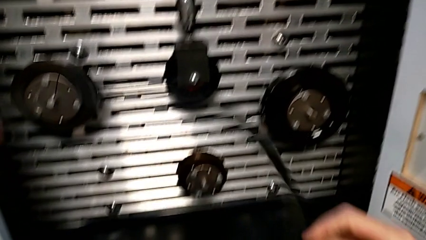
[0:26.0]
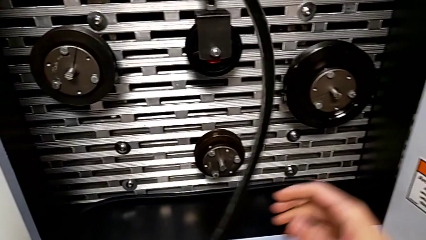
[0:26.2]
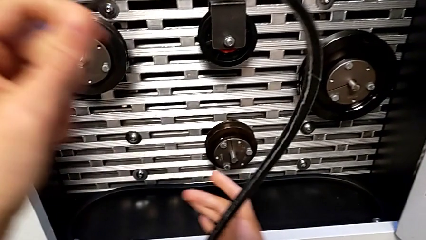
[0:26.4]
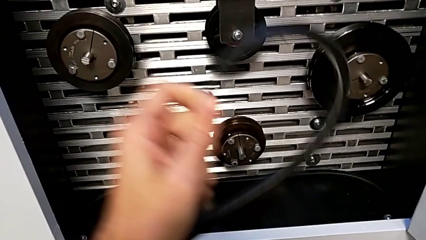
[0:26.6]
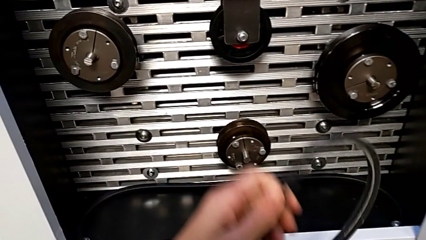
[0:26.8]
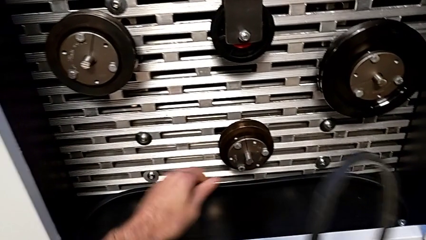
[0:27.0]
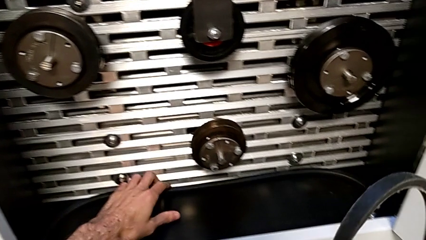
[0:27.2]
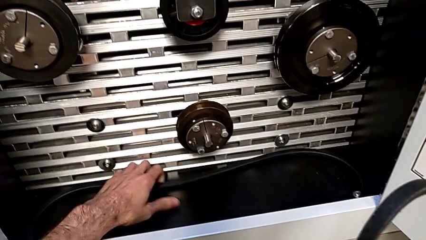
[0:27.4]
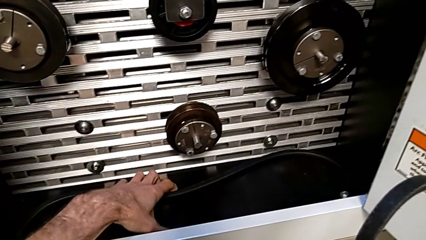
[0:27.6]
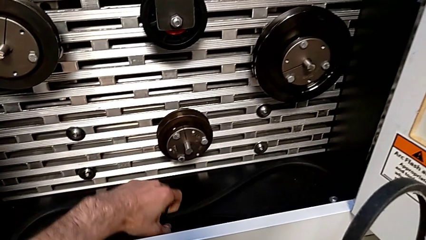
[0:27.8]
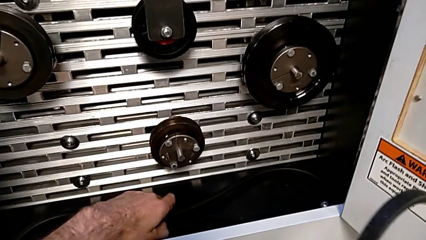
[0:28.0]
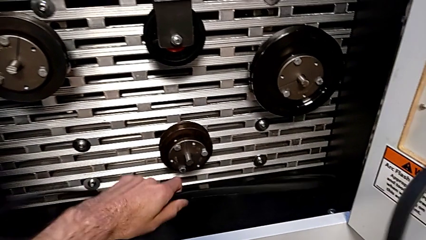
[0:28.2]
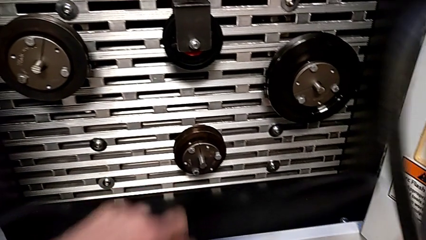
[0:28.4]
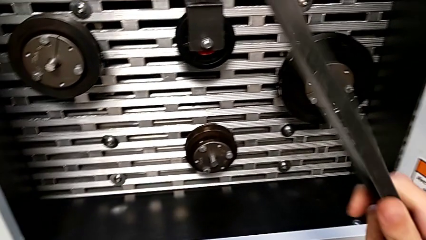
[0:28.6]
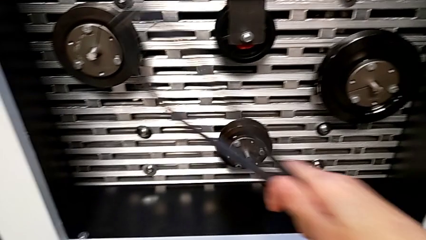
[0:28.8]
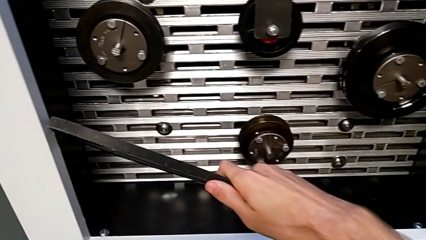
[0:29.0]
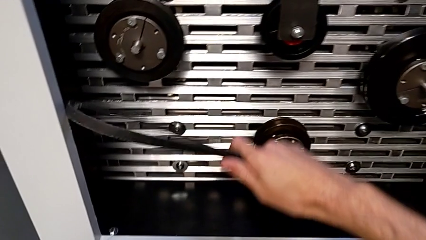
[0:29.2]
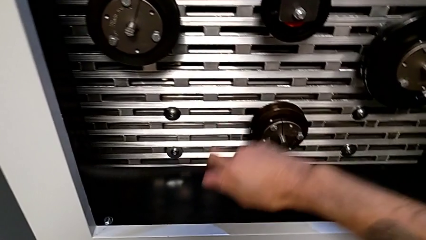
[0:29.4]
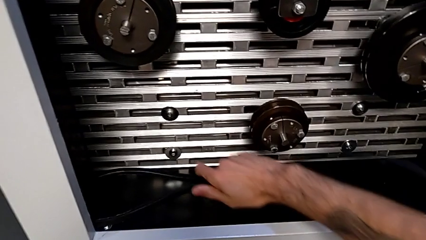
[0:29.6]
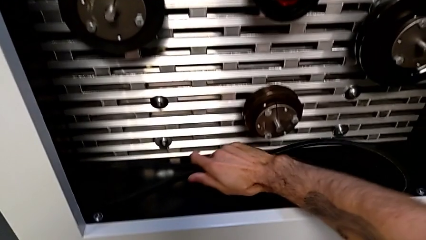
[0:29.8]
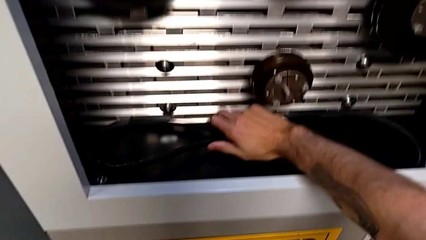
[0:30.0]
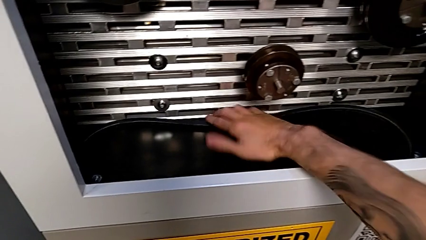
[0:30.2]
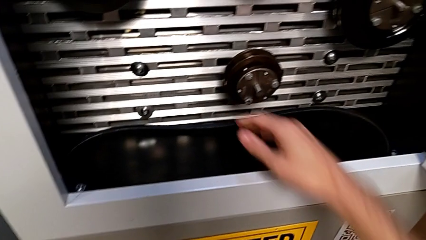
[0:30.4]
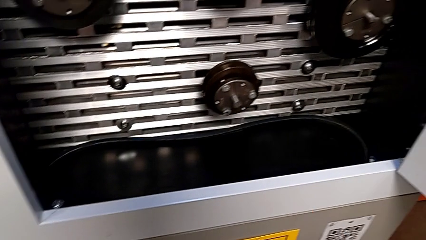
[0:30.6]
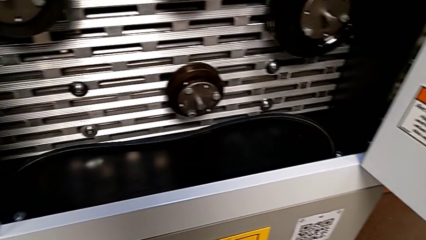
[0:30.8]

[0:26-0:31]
The camera wearer places their belt. They grab the old belt with the right hand, grab the new belt with the left hand and place the old belt.

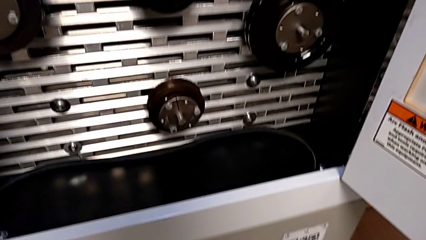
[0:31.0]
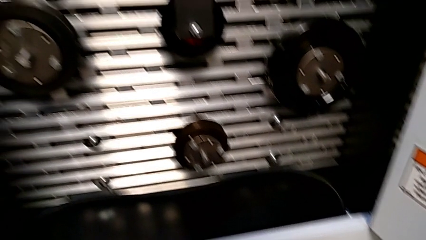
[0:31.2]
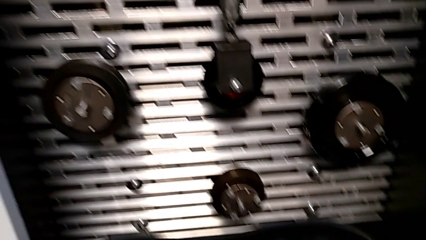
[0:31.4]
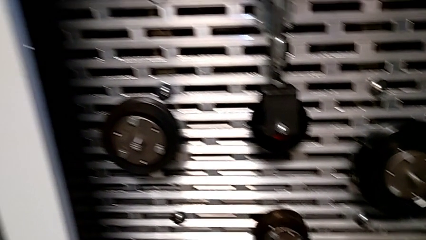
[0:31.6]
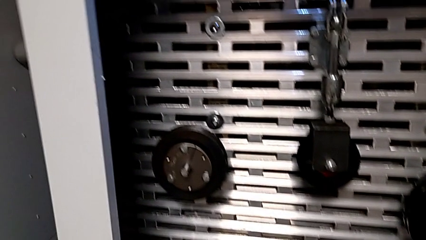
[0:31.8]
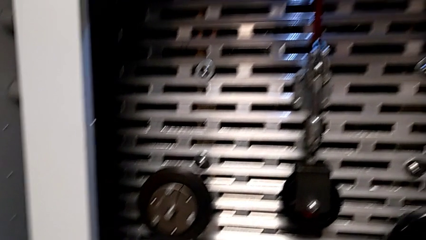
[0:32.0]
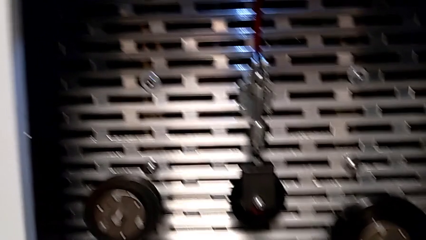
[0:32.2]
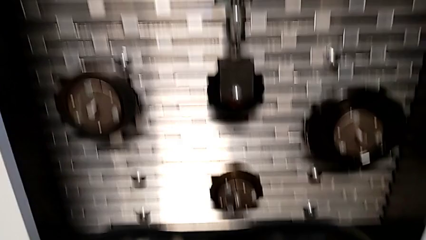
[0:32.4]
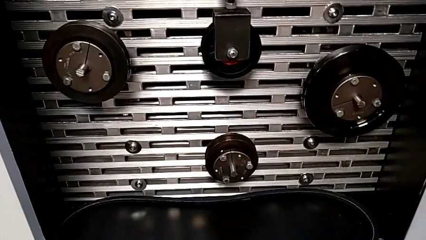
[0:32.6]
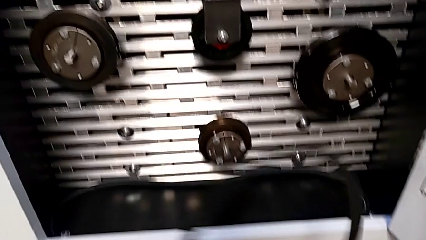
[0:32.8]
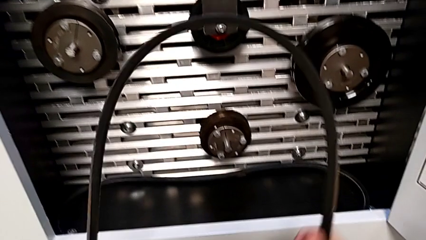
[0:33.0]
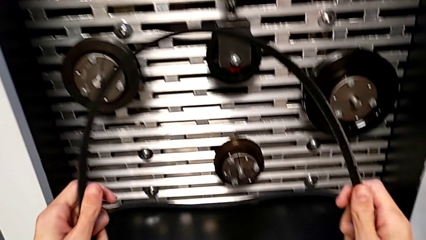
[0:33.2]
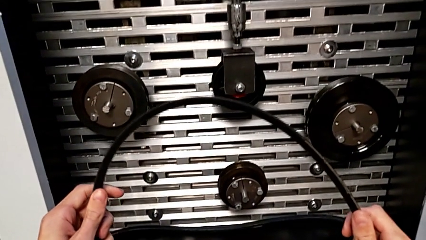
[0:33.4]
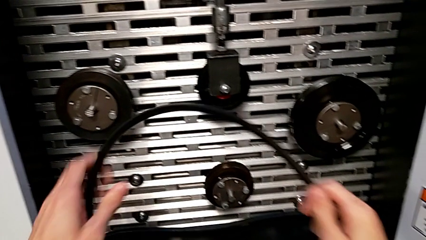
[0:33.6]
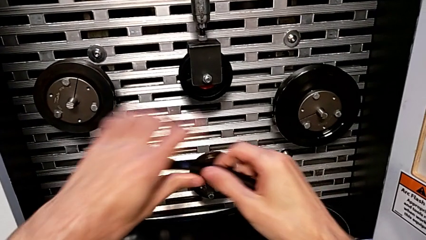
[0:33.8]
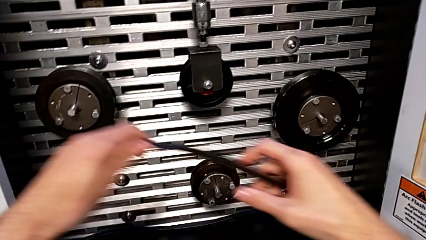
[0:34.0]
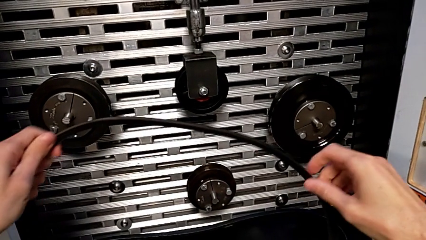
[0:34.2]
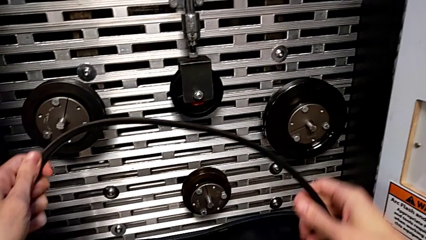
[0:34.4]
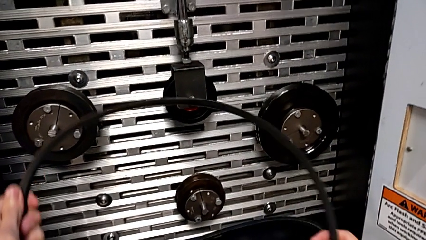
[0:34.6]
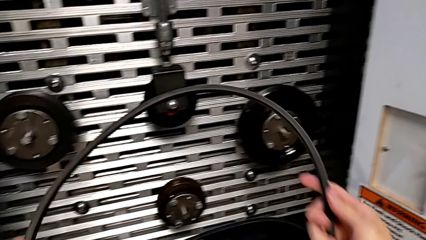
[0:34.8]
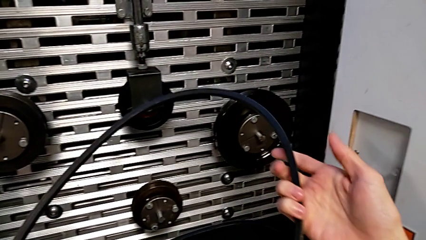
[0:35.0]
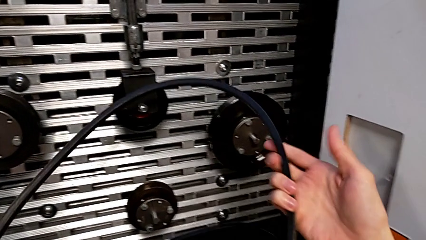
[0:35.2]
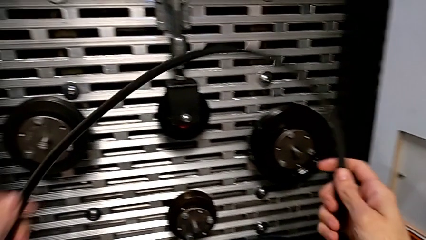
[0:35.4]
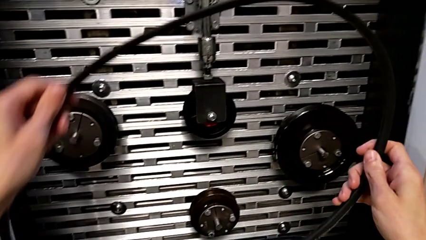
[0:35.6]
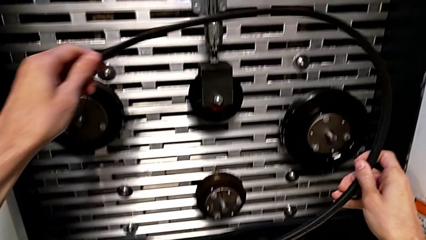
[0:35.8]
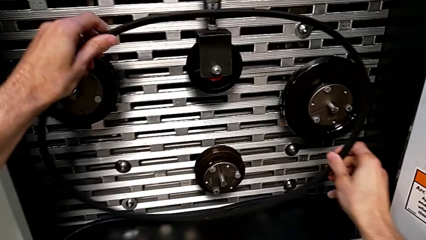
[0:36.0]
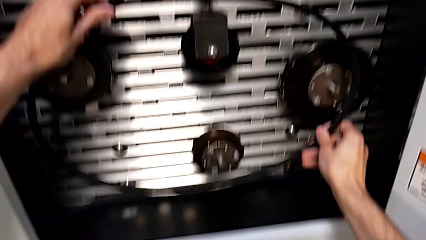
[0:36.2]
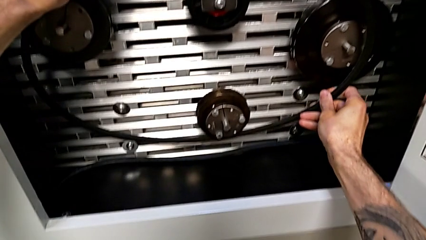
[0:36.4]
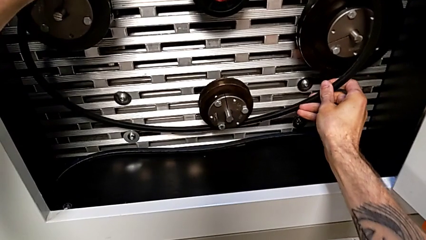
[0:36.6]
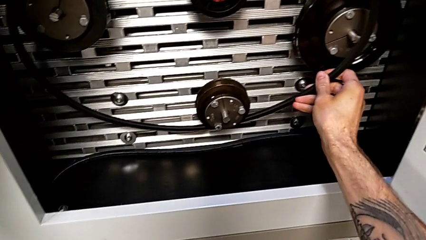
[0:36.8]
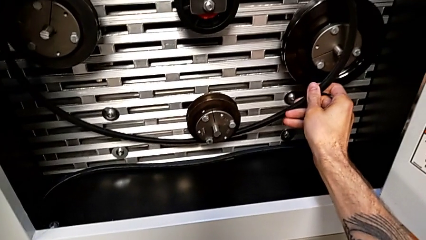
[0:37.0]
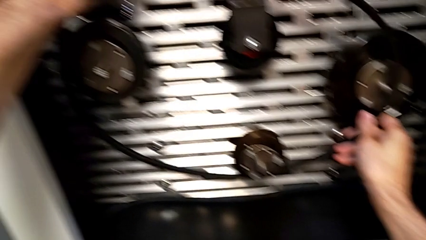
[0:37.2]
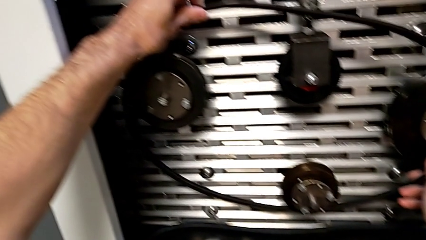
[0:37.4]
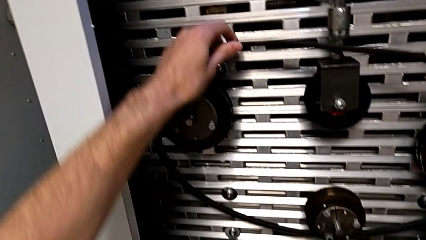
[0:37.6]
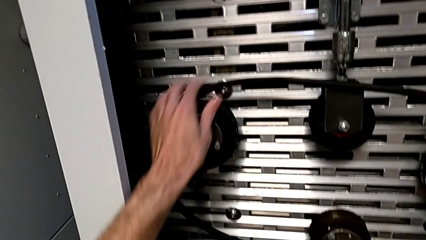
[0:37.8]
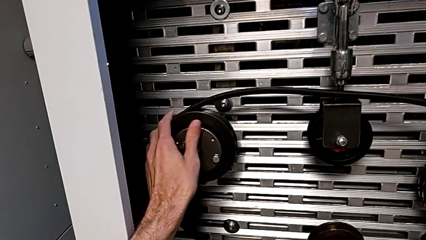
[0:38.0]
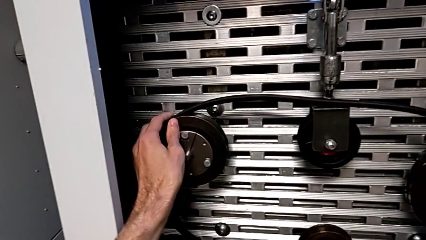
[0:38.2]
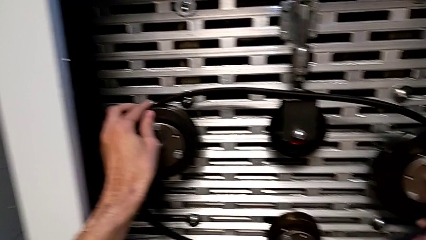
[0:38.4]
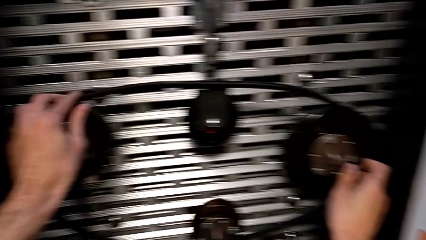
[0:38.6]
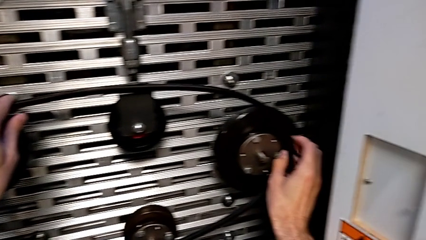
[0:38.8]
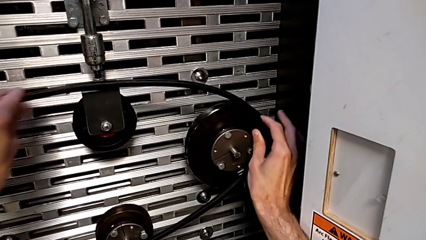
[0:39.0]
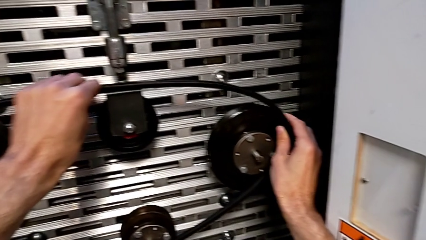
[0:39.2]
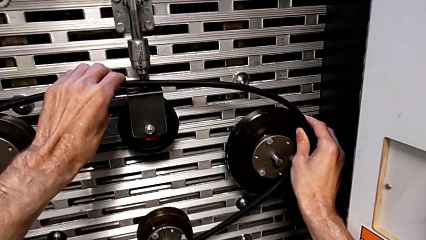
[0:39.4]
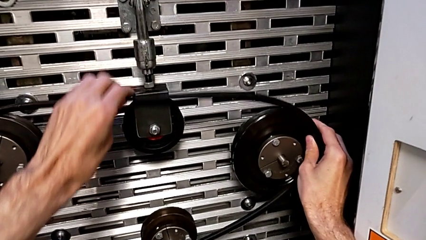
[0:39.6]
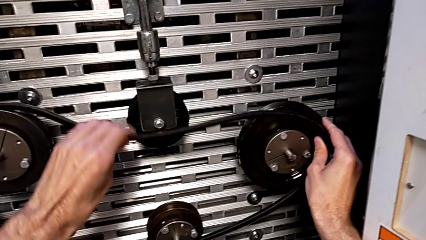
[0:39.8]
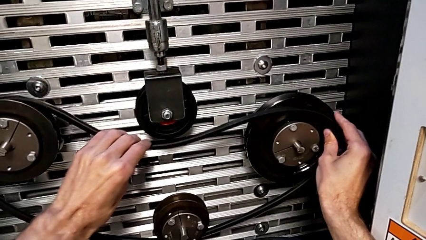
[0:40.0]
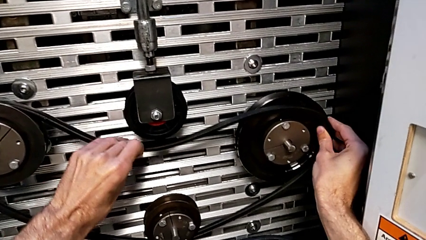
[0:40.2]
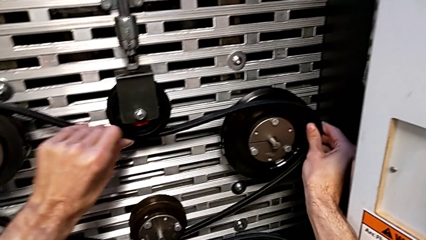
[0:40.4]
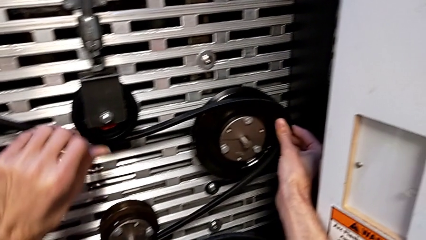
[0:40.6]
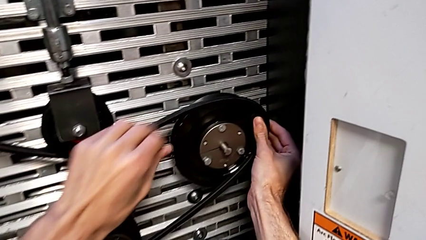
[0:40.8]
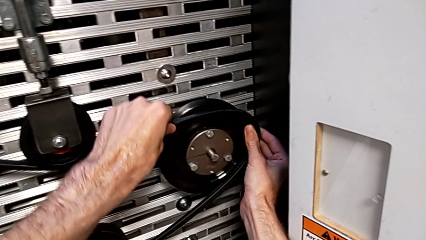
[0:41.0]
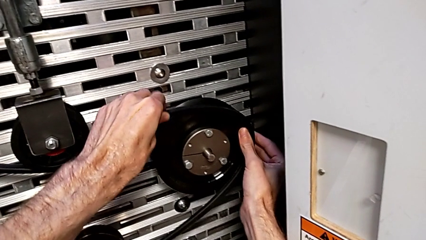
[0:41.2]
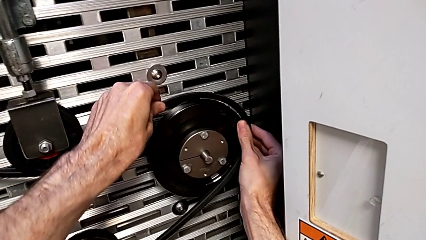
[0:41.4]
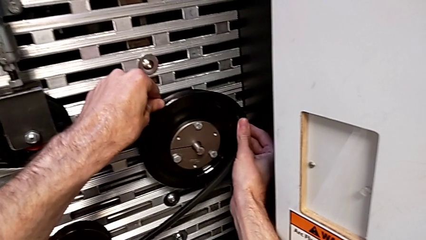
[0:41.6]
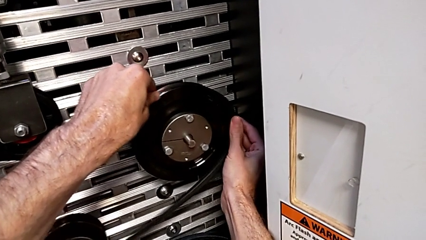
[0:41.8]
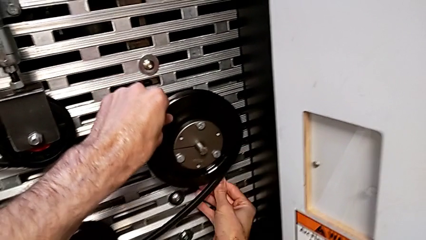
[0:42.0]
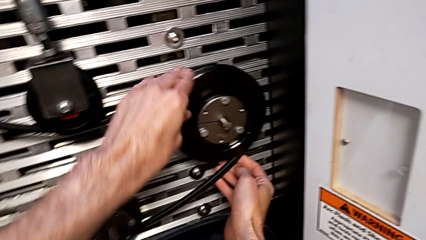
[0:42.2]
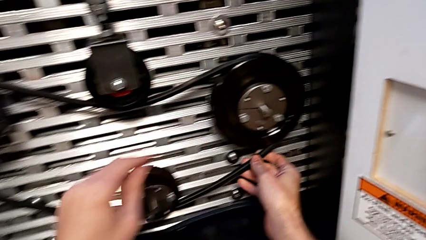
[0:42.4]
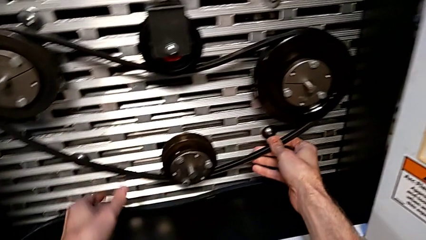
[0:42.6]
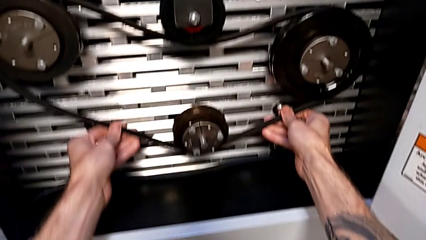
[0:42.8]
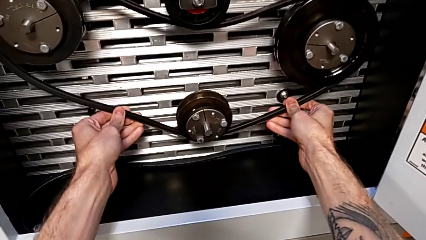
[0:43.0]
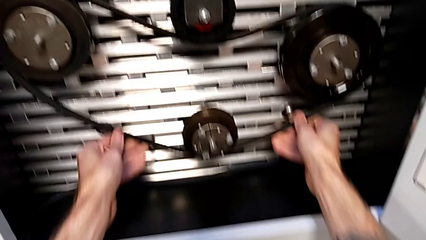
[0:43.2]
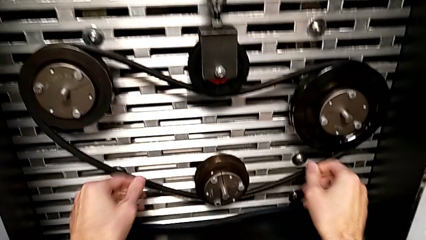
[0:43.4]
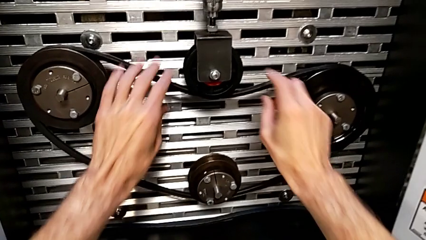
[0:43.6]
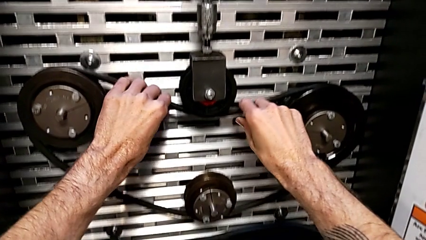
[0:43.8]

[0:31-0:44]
The camera wearer assembles their belt. They inspect the new belt and assemble it.
